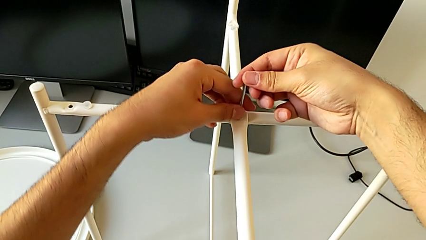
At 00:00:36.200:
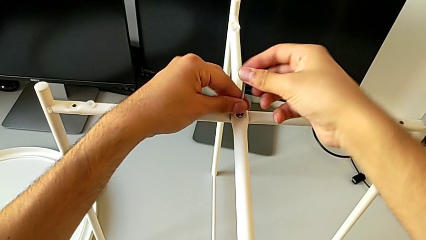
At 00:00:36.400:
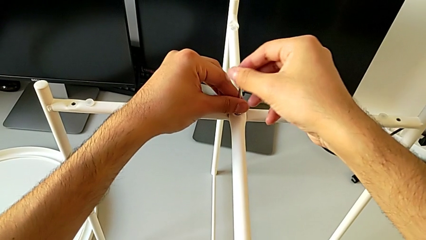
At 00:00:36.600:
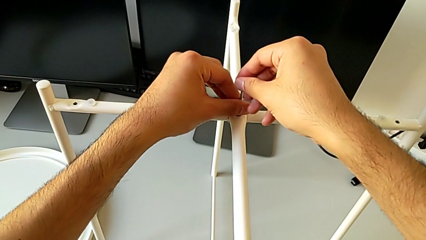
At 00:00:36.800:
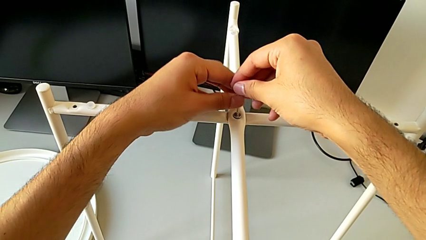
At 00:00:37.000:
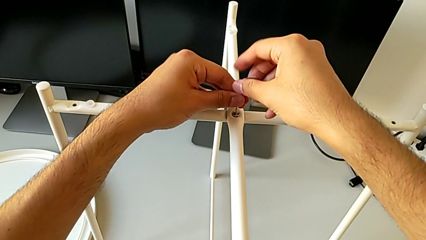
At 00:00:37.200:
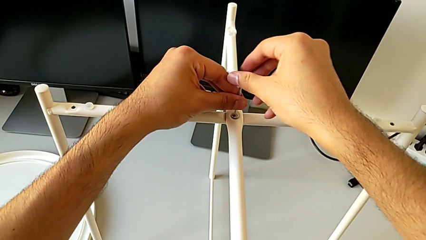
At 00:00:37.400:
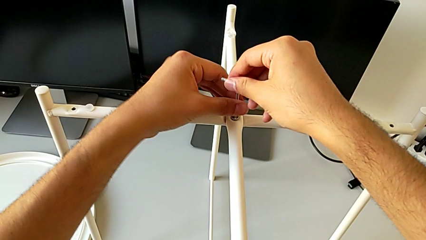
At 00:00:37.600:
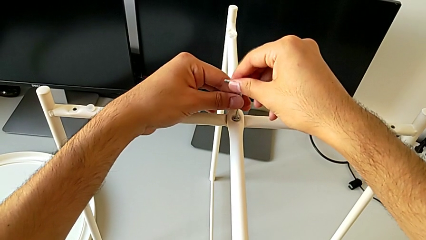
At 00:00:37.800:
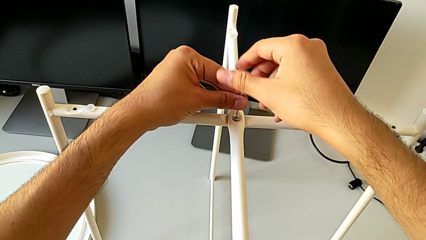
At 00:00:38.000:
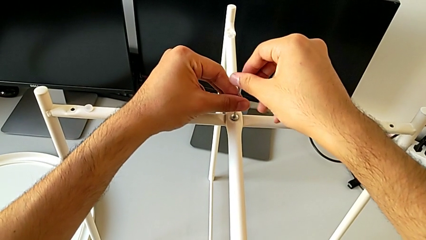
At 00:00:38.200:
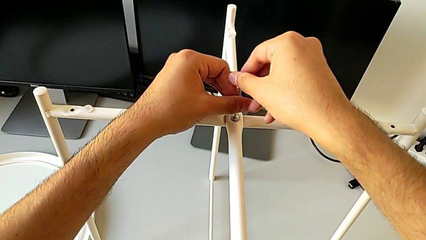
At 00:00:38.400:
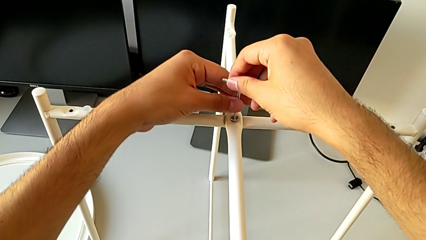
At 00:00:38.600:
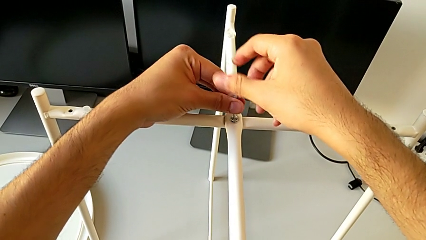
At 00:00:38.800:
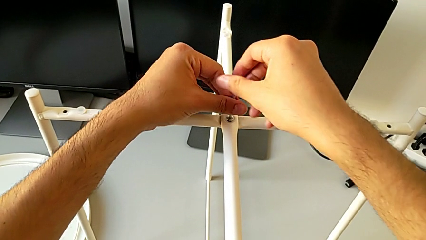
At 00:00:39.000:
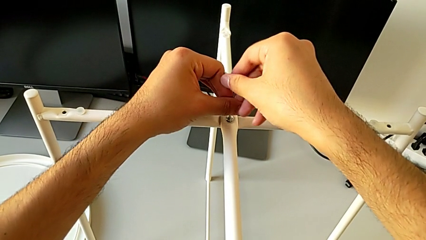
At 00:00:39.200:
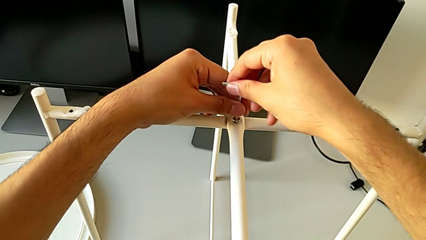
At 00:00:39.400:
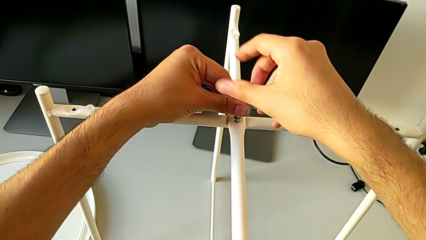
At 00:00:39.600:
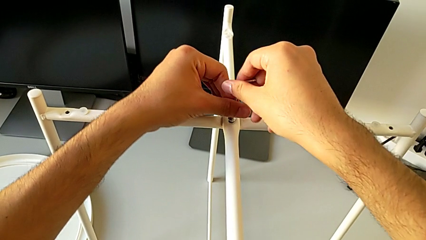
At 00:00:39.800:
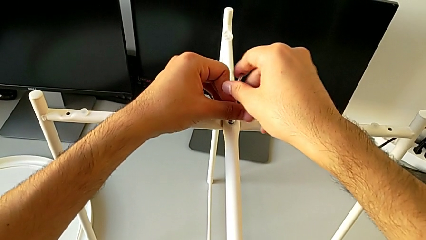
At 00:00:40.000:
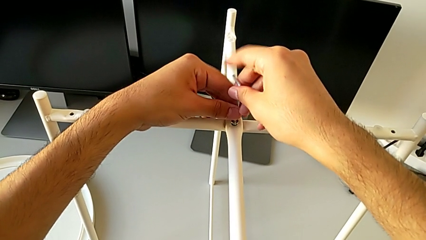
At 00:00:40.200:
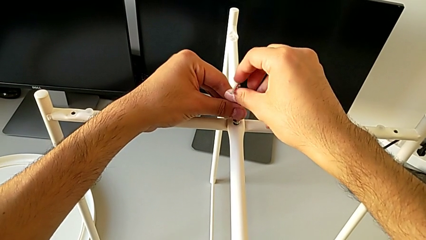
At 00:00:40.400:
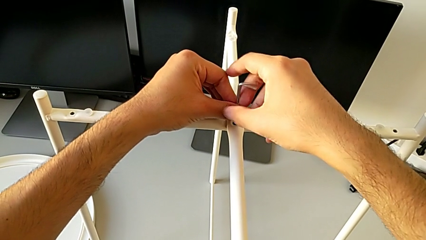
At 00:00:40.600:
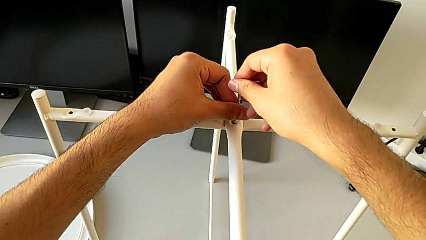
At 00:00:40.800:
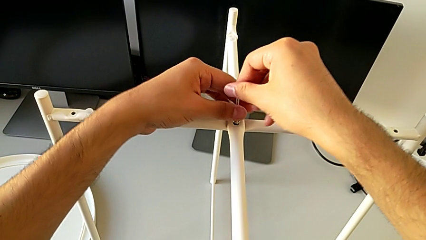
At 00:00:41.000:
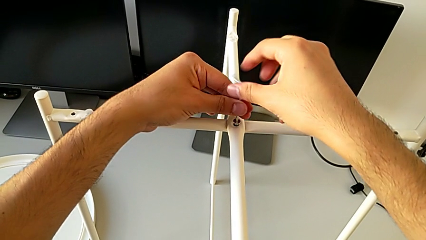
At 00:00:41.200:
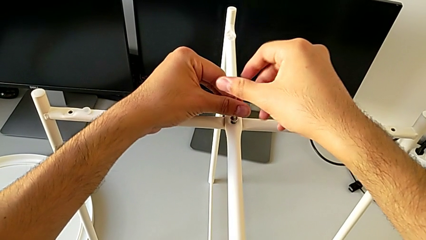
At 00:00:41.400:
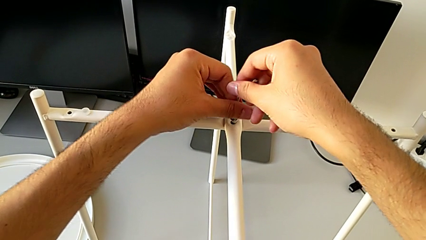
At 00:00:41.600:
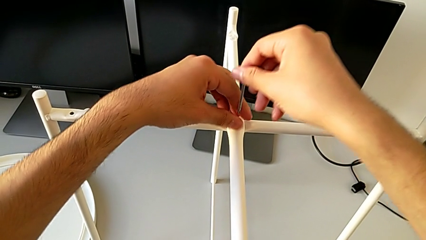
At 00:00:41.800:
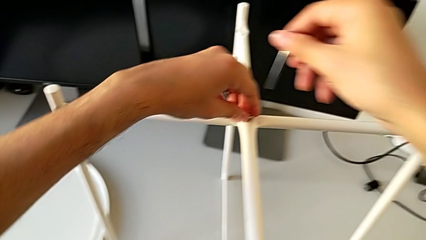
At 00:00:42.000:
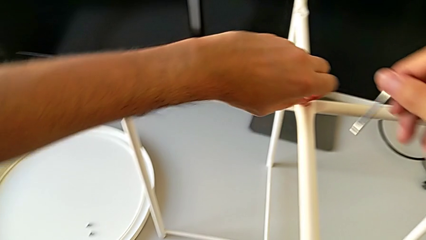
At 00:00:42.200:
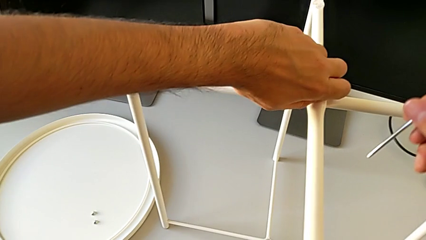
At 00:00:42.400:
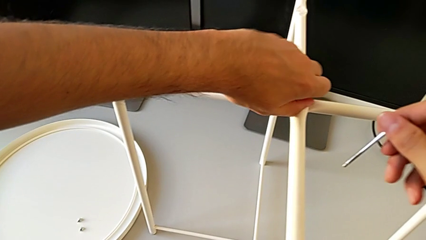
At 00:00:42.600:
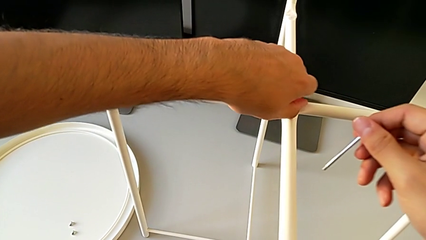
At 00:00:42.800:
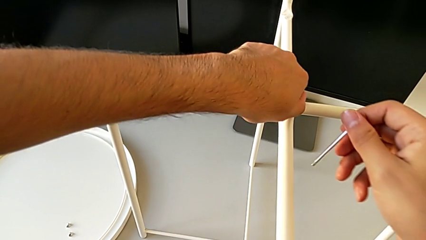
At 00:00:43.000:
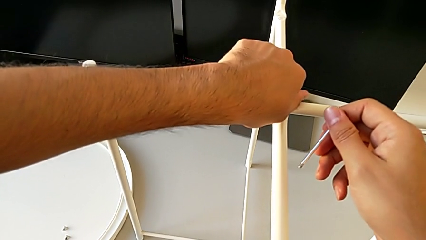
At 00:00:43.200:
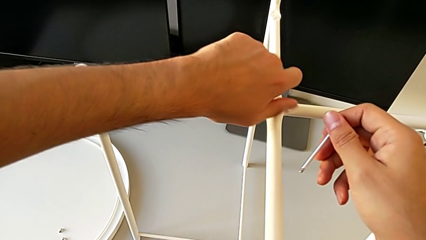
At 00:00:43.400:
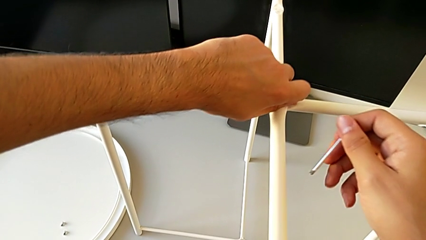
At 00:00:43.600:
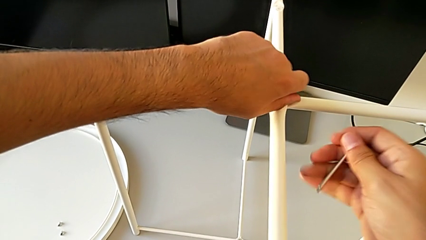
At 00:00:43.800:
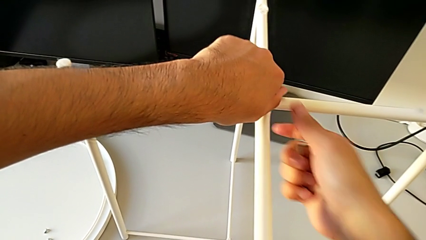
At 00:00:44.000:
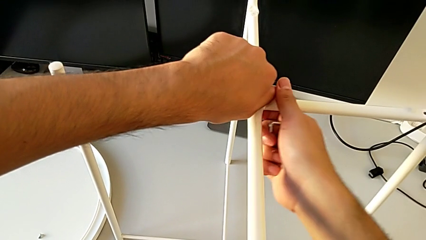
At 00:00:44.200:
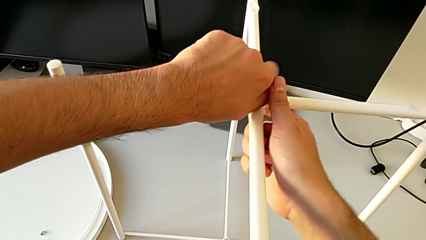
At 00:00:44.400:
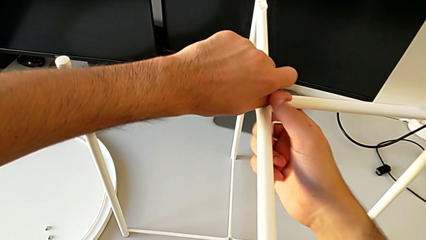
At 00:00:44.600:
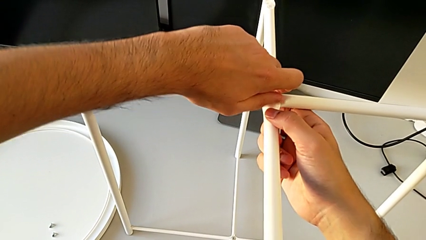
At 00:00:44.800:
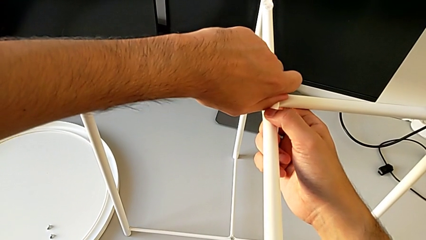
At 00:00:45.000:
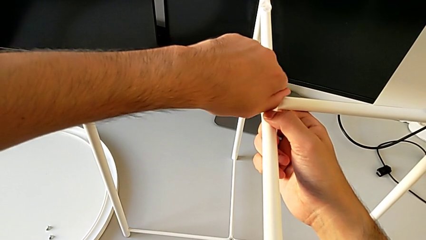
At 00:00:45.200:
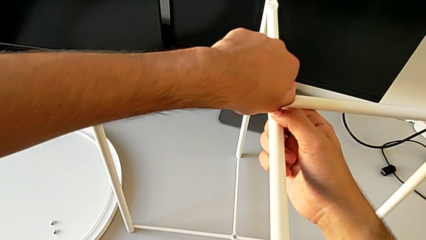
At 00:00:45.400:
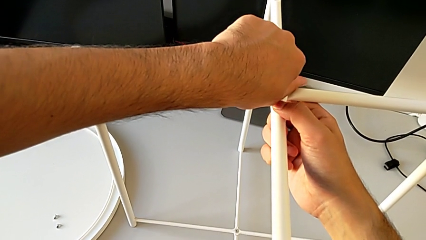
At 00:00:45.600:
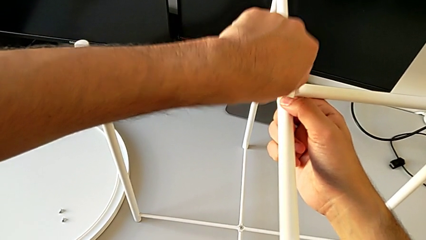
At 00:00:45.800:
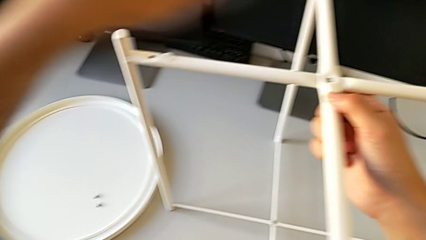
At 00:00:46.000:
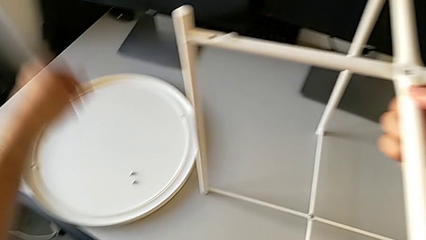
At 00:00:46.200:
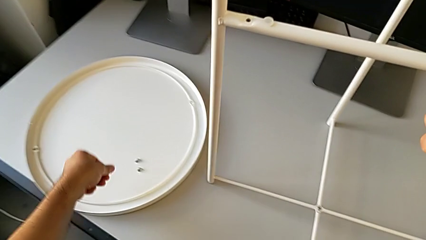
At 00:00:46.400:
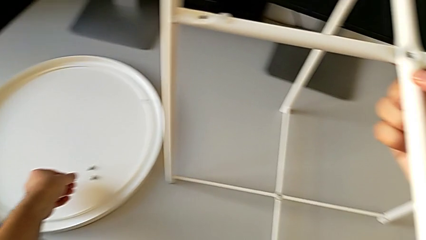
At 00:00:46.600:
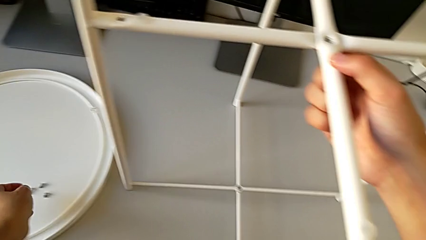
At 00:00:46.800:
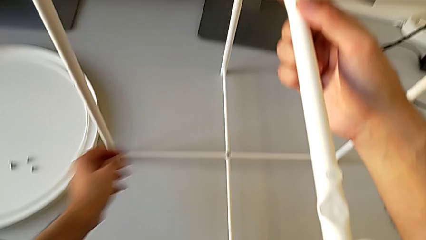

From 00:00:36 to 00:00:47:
The camera wearer is unscrewing the middle hex socket head of the top base of the table. They keep unscrewing the hex socket head, withdraw the Allen wrench, unscrew the hex socket head, disassemble it and place it.

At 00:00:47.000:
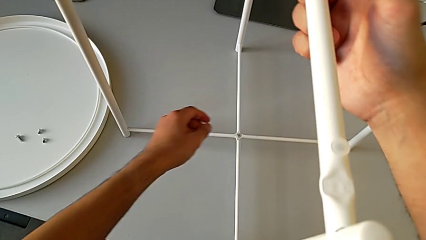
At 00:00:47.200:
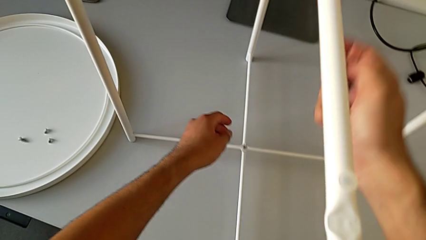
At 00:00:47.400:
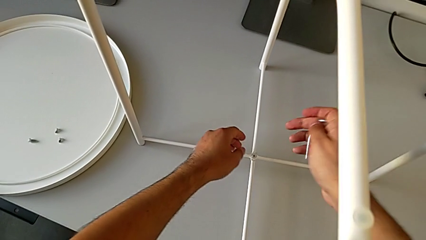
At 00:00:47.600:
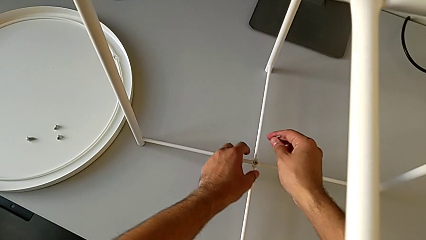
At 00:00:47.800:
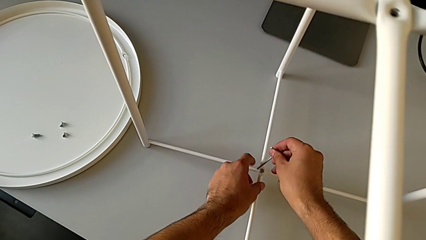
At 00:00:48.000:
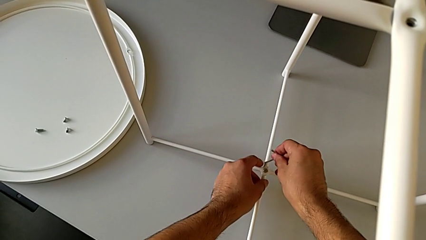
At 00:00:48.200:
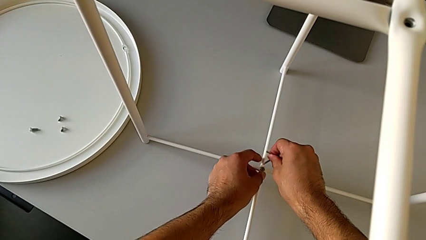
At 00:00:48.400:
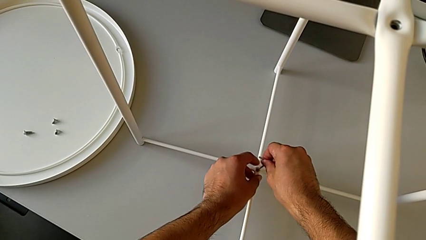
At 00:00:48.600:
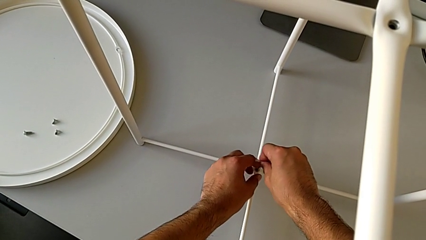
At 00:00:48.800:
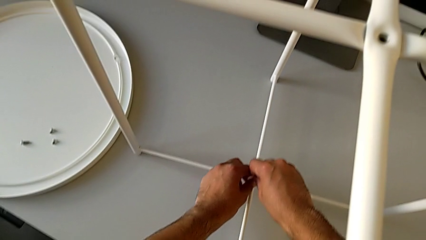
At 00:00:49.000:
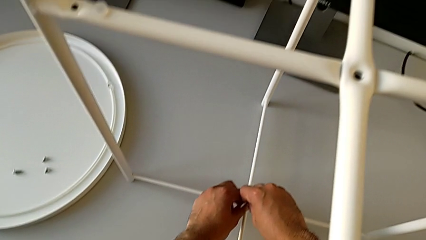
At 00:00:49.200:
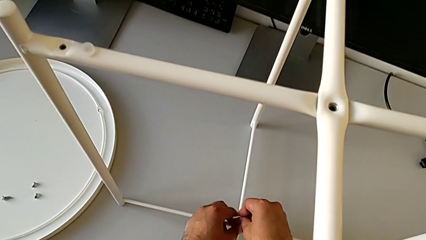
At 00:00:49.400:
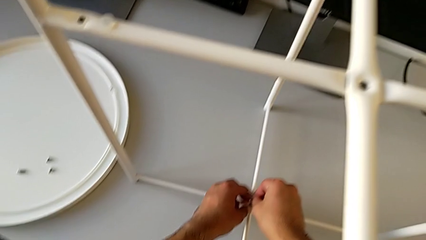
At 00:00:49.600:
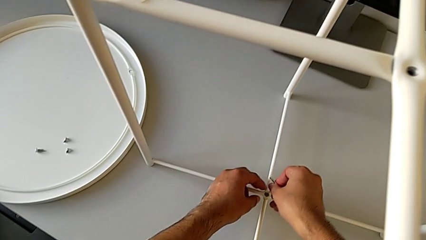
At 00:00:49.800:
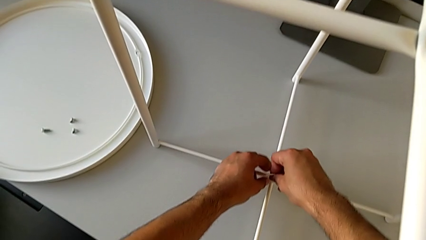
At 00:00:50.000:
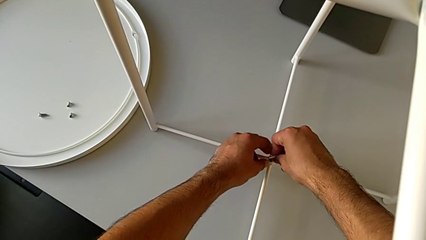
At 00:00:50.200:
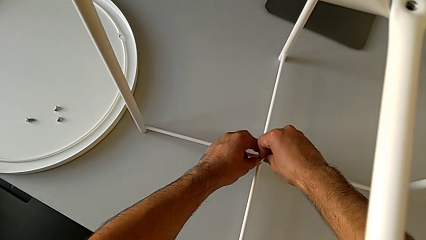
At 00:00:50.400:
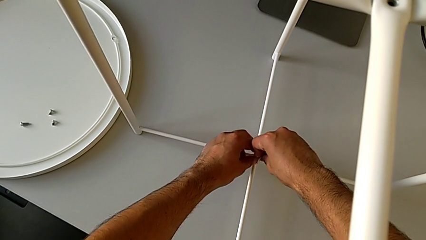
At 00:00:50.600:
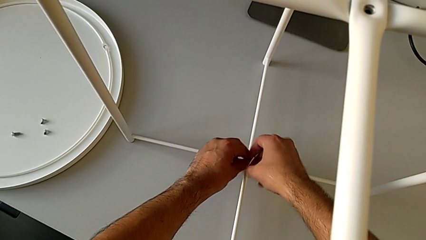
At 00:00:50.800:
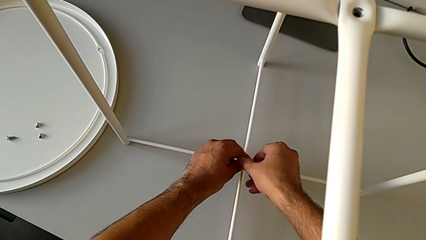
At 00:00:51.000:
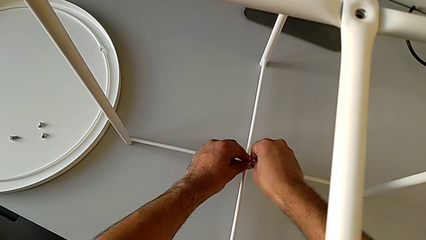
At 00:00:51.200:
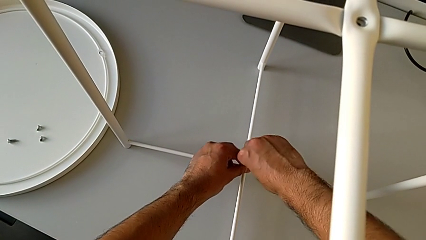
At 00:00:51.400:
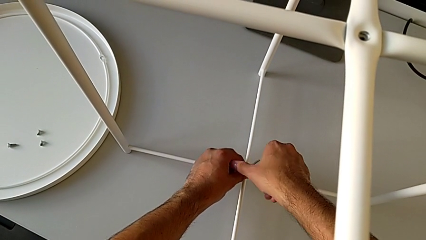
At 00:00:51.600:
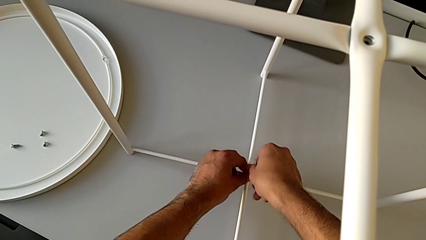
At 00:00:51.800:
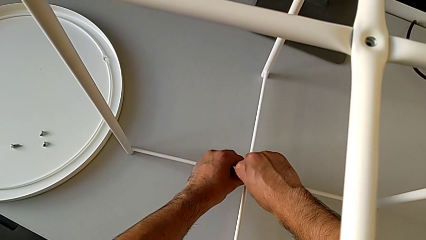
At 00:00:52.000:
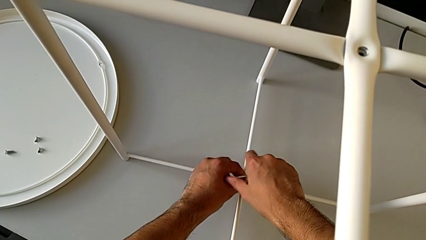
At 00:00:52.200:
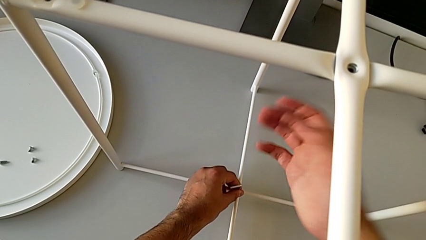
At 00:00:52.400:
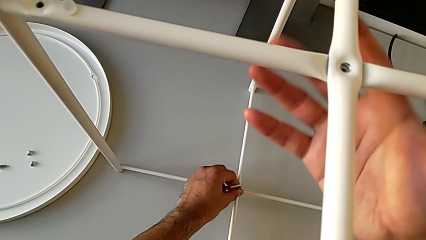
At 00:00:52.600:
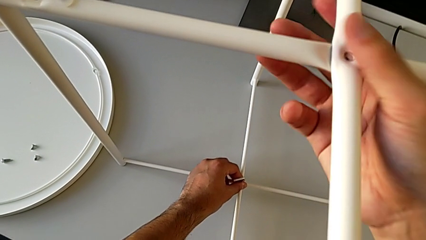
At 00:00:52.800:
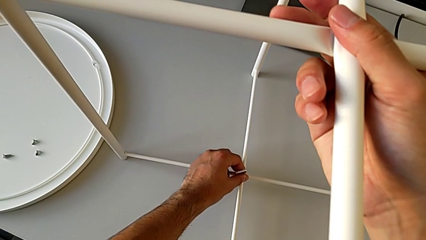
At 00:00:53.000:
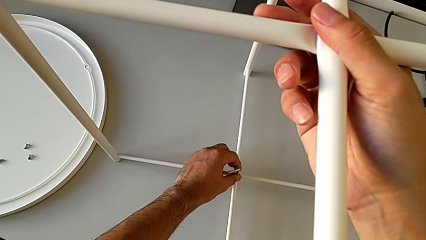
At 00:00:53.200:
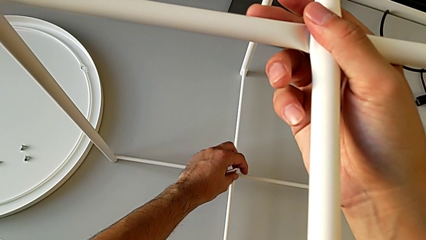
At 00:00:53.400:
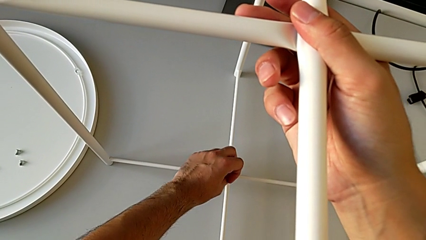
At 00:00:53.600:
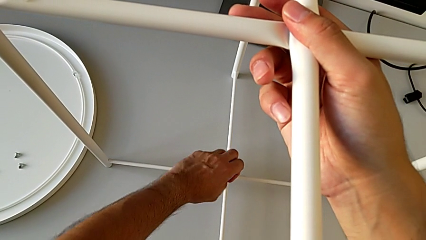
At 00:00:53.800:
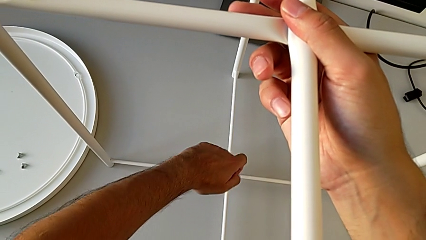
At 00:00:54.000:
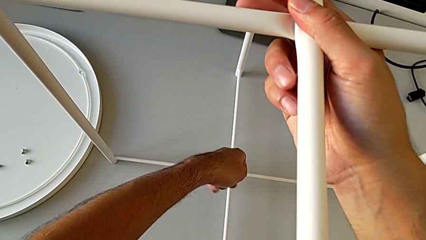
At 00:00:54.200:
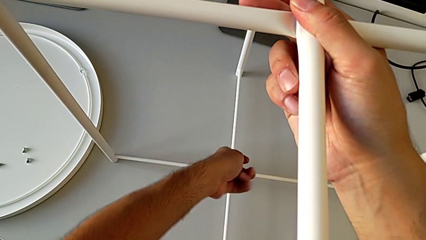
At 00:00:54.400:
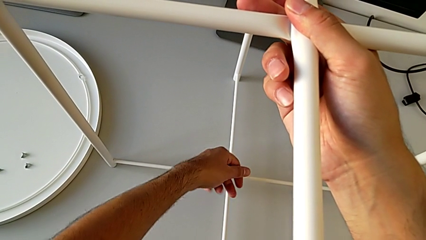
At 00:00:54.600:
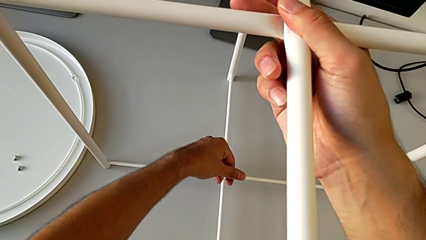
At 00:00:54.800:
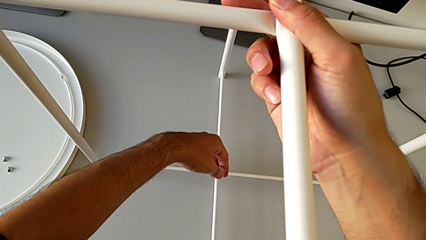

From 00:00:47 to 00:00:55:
The camera wearer is unscrewing the hex socket head from the bottom of the legs. They approach the hex socket head, insert the Allen wrench and begin to unscrew the hex socket head.
